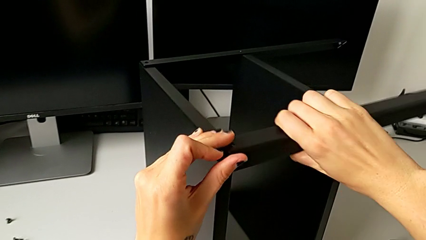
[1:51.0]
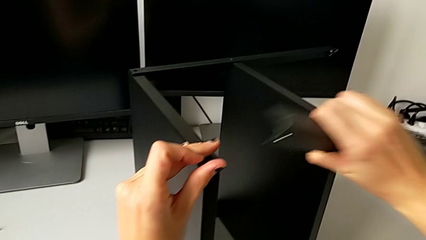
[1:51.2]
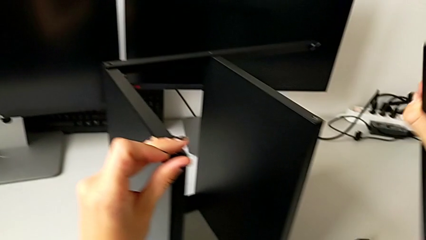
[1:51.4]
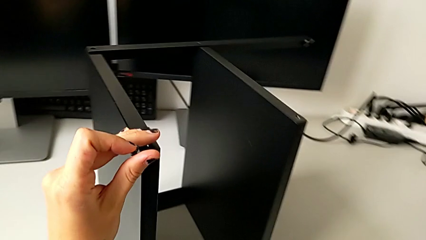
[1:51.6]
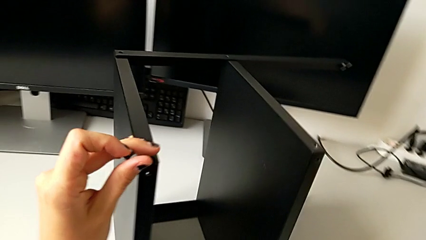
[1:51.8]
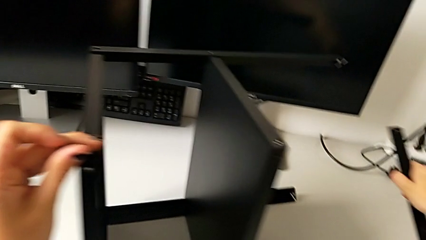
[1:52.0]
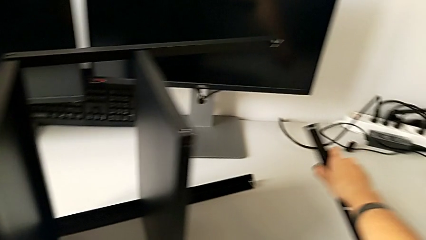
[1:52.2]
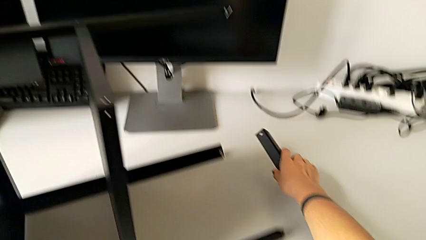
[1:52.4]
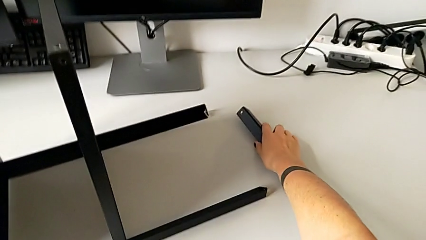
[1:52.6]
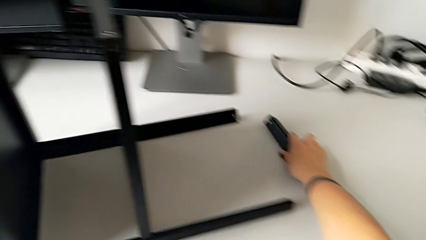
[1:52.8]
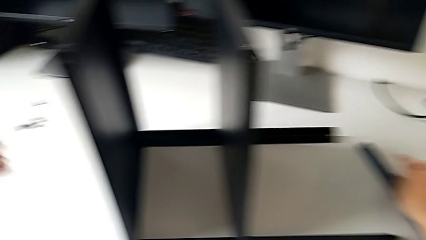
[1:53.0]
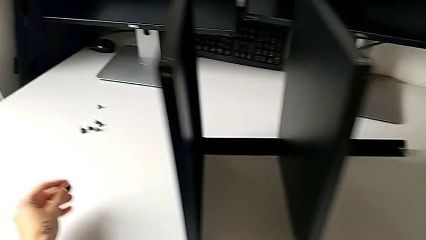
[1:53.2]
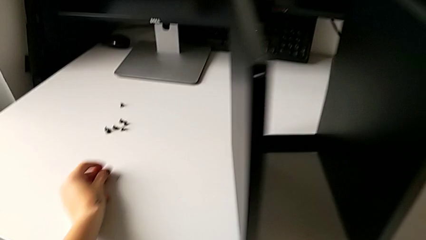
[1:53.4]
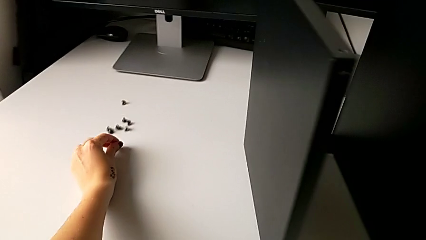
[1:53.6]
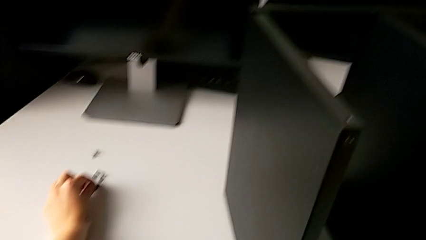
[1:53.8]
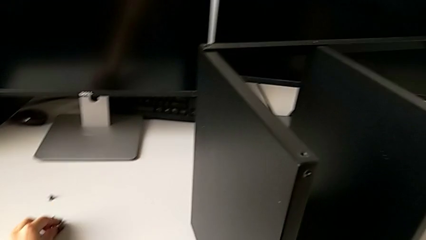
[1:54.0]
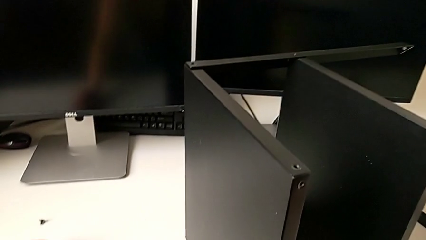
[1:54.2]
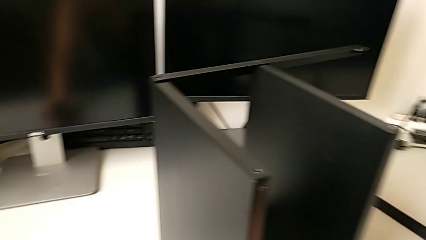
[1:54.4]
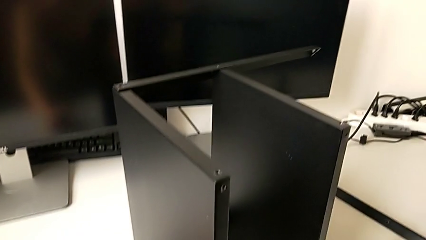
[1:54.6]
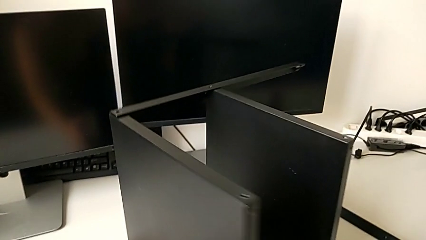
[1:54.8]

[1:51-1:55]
The camera wearer is disassembling the first leg. They disassemble the leg, place it and place the hex socket head.

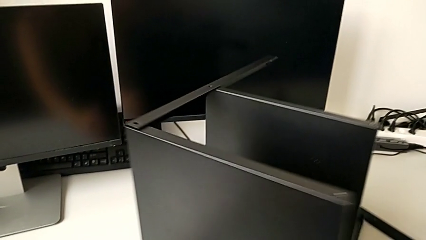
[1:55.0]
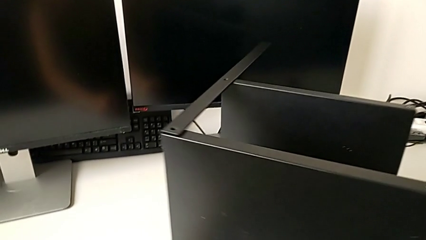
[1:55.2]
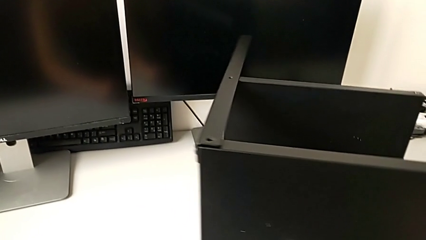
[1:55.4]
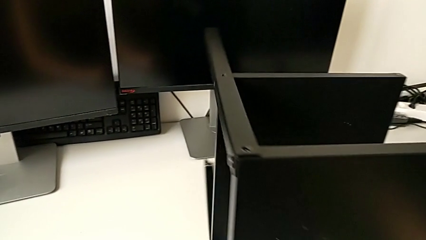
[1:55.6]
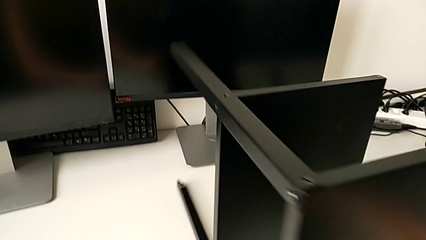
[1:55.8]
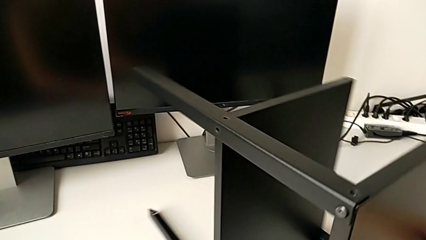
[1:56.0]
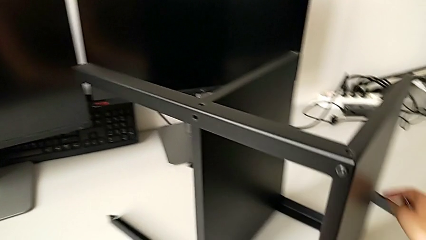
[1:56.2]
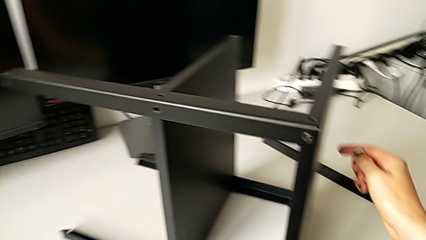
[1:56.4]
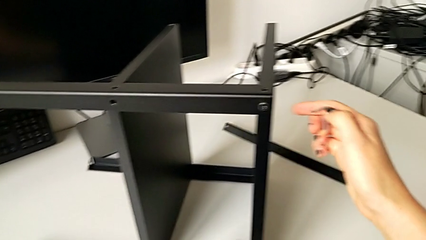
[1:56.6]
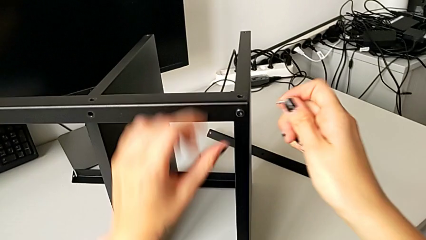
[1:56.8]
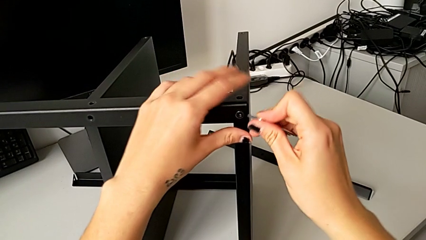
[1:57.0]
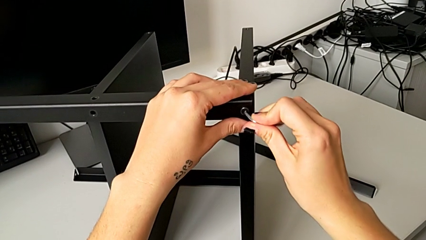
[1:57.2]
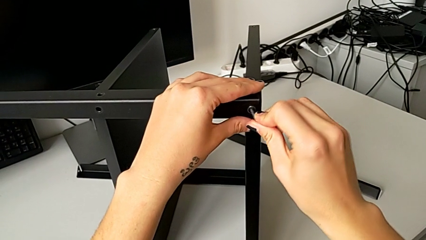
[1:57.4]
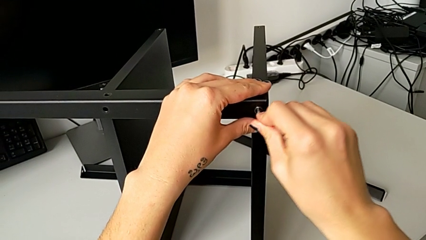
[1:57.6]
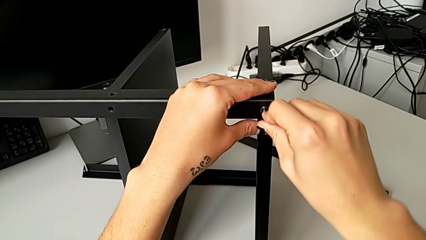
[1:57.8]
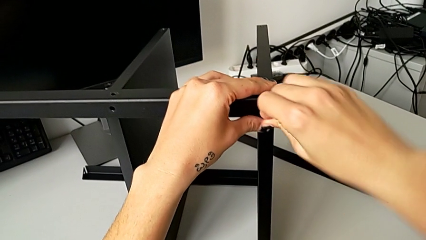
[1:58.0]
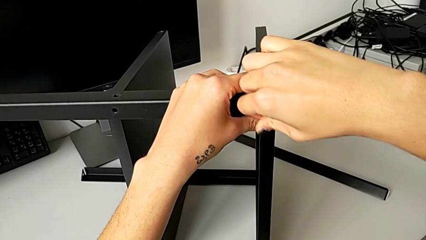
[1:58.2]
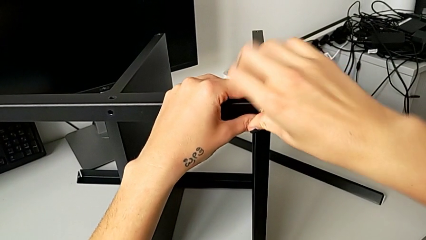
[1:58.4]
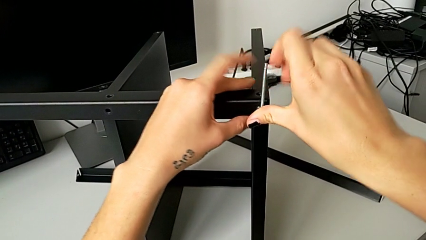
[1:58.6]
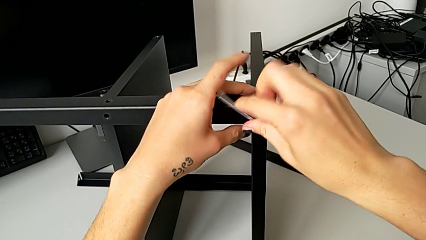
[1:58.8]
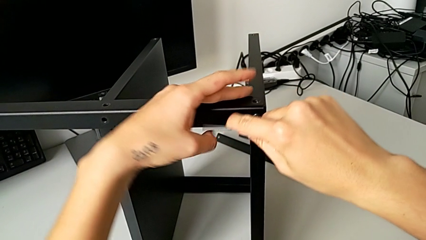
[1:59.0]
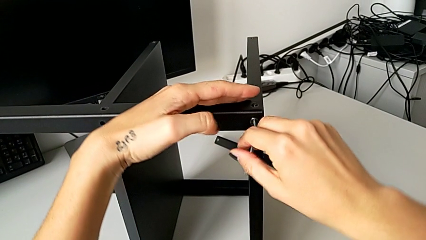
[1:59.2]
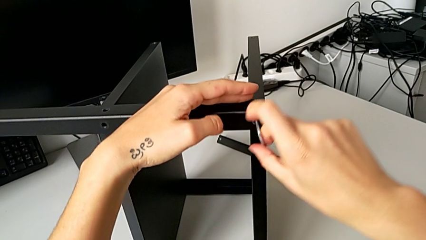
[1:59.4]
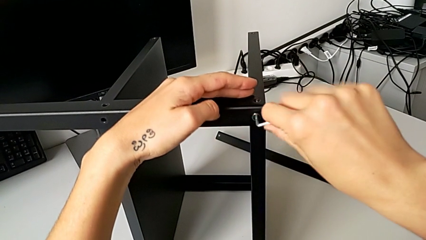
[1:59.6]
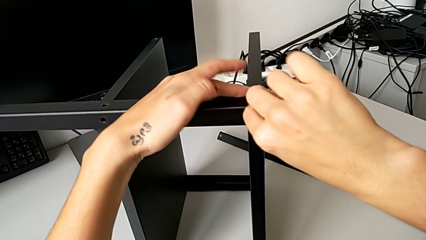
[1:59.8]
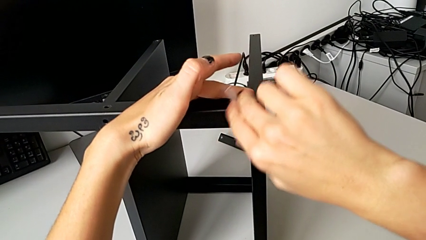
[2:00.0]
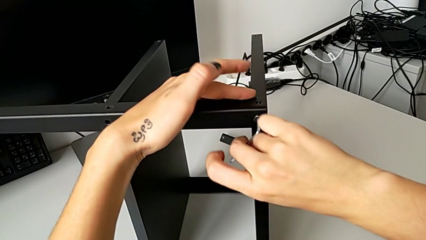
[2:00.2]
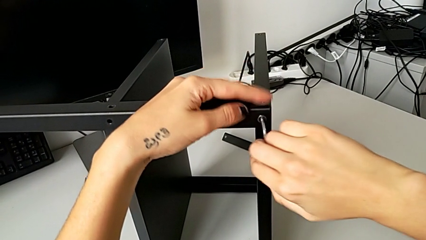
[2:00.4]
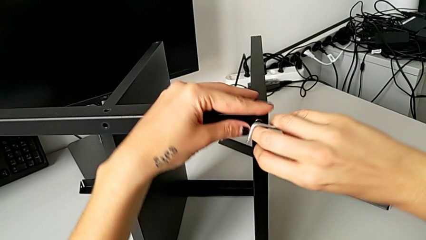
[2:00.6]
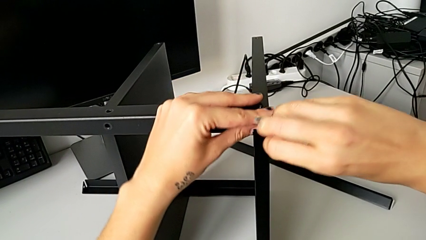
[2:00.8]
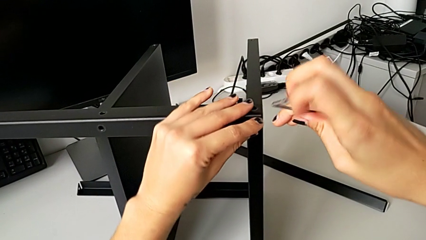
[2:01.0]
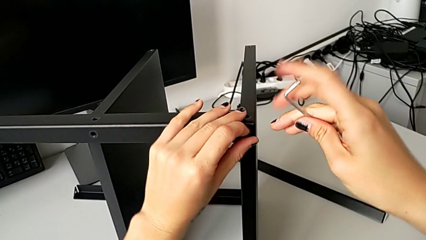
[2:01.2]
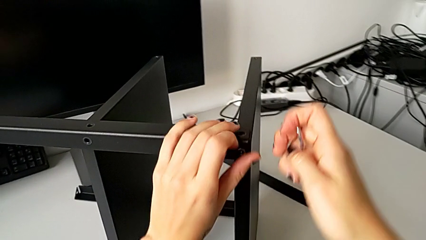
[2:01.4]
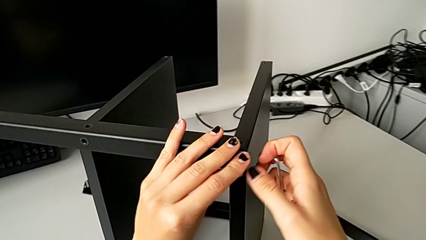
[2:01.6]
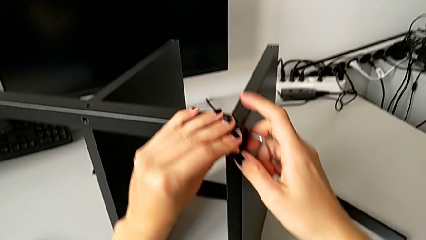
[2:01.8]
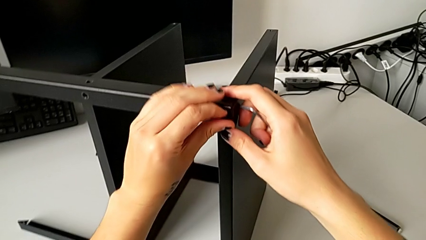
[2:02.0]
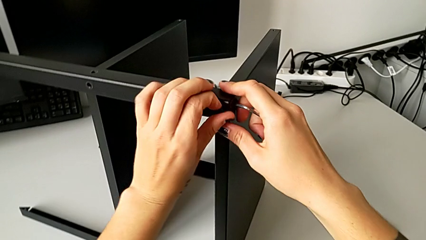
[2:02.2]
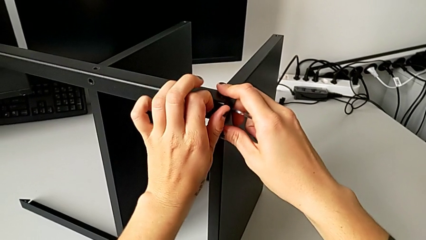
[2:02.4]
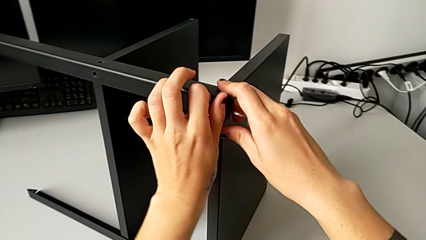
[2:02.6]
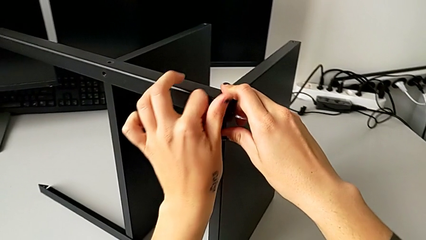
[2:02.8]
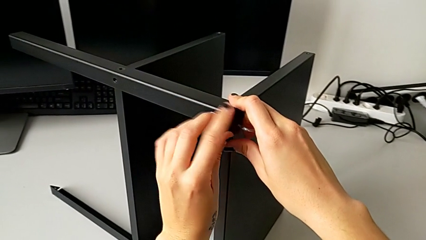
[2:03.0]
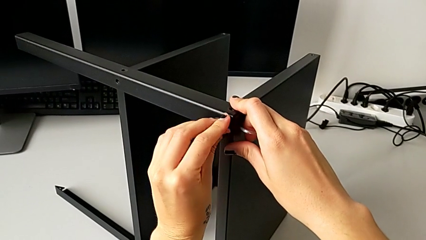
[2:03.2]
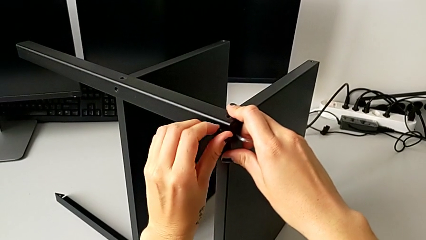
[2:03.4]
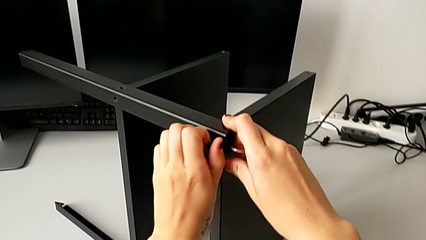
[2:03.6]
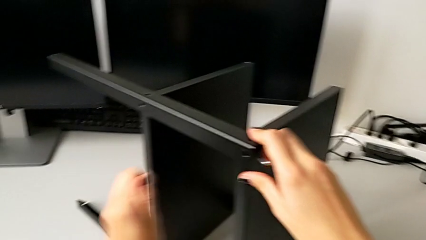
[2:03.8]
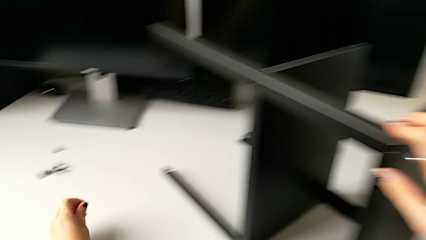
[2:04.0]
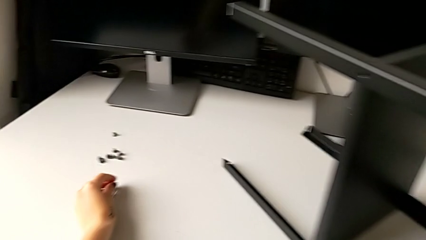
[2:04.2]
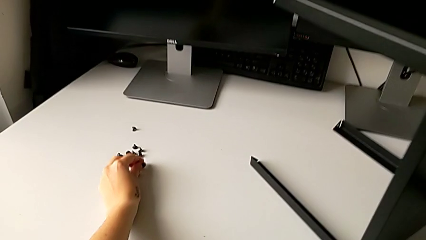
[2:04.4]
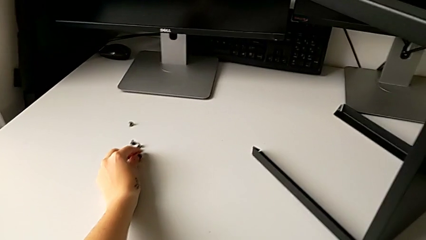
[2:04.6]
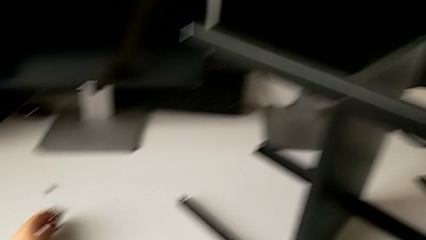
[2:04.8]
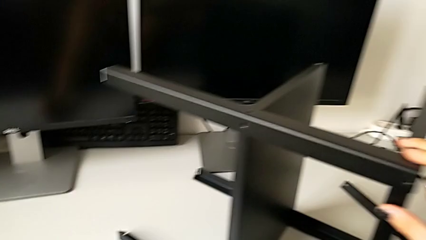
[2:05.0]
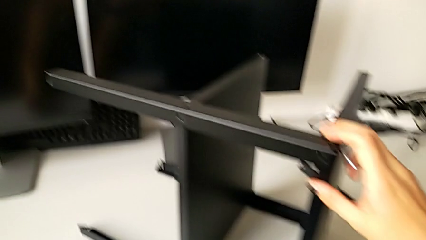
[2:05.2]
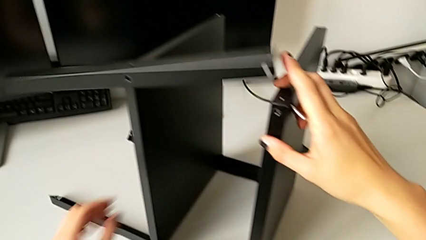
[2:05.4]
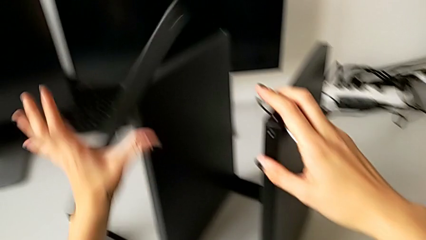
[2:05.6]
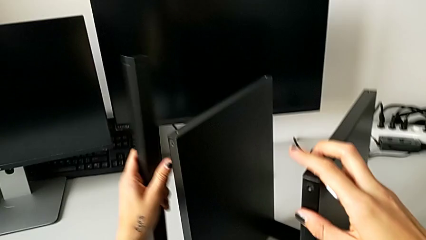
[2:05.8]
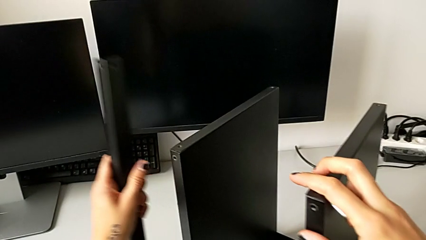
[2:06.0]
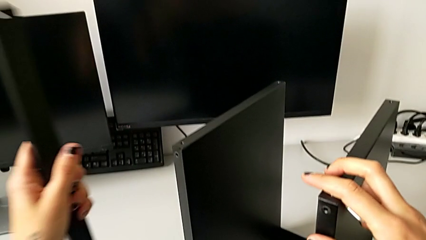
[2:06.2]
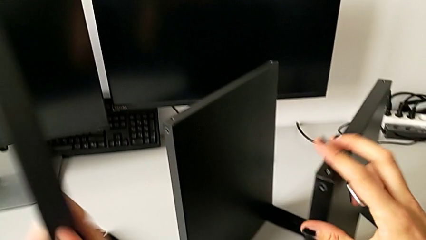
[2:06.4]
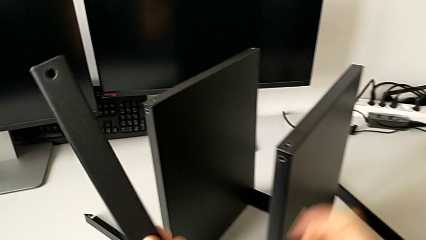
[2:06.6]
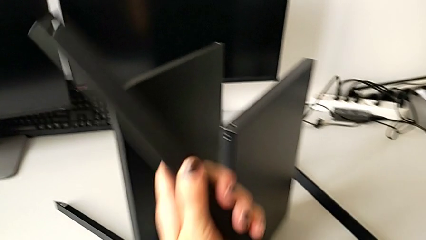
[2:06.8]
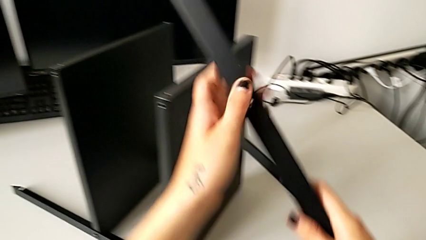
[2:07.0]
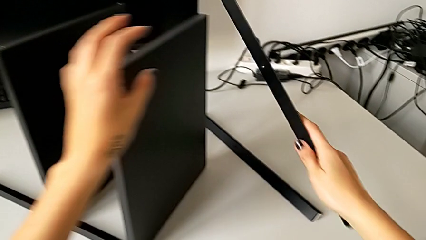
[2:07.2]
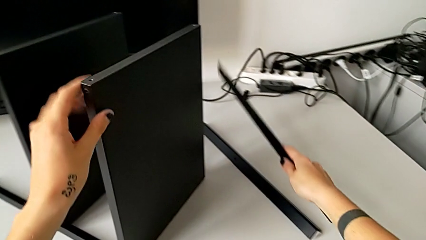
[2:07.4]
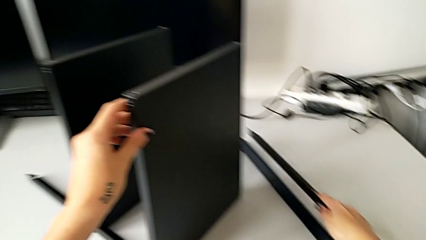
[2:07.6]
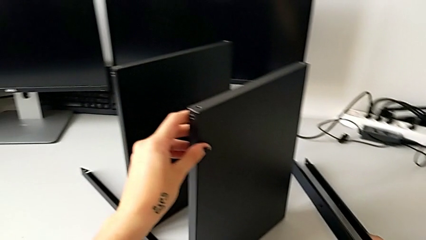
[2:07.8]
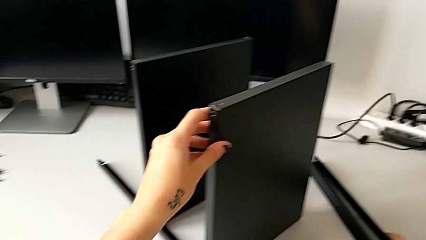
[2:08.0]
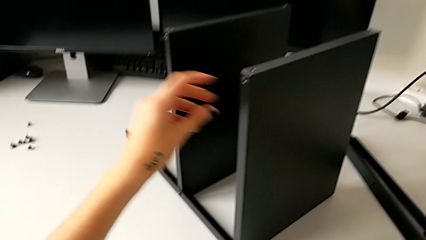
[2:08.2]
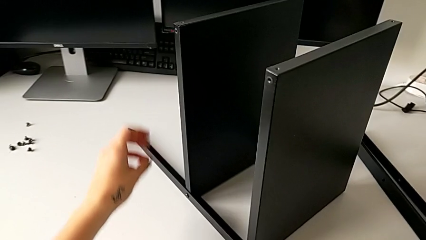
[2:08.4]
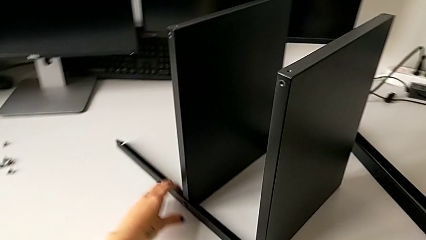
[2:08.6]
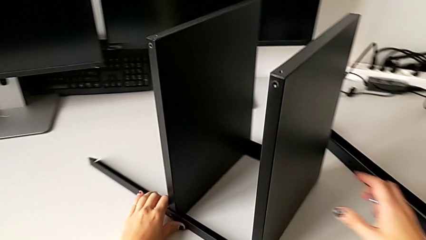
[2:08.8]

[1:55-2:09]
The camera wearer disassembles the second leg. They slide the nightstand, insert the hex socket head, unscrew it, withdraw the Allen wrench, unscrew the hex socket head, disassemble it, place it, wrongly drop the leg and place it.
